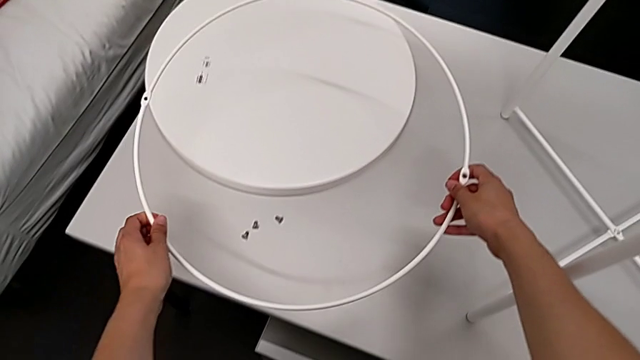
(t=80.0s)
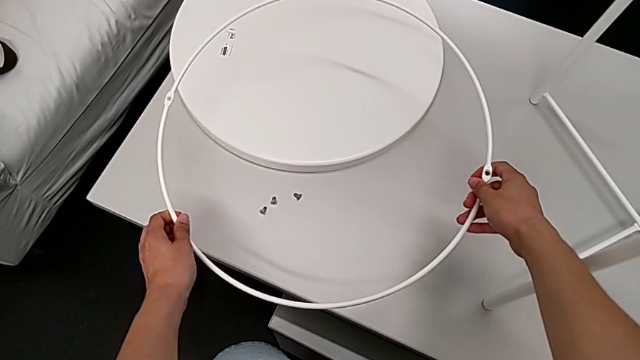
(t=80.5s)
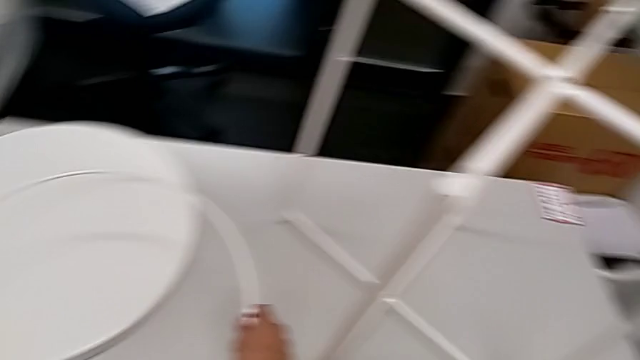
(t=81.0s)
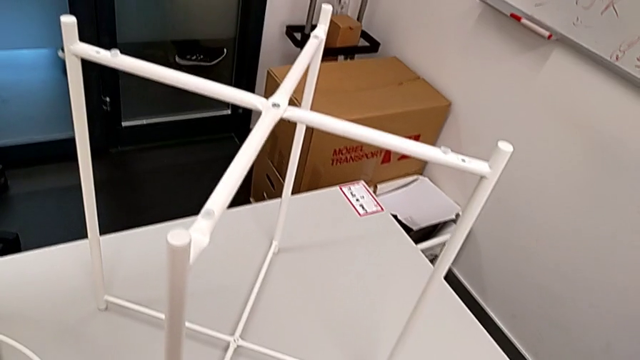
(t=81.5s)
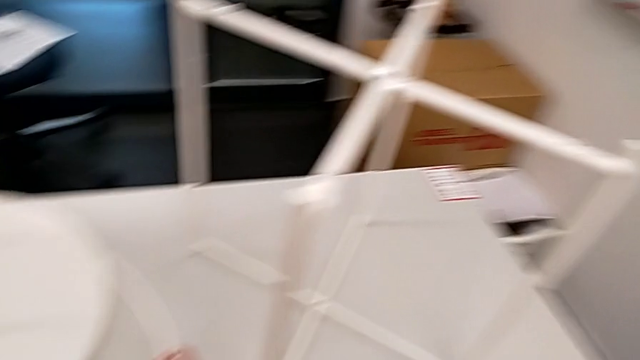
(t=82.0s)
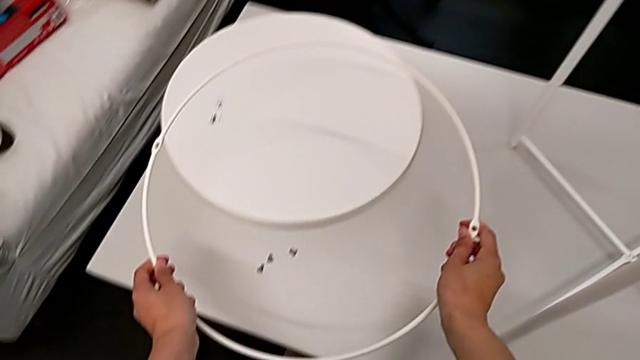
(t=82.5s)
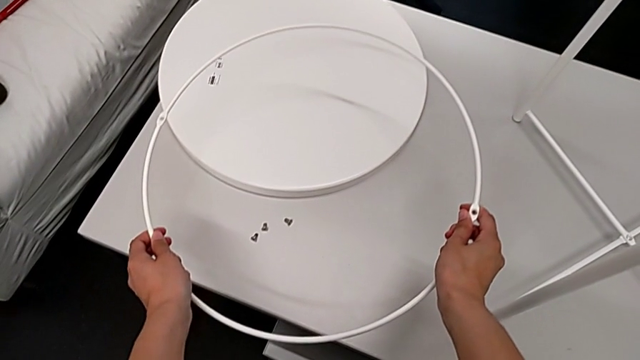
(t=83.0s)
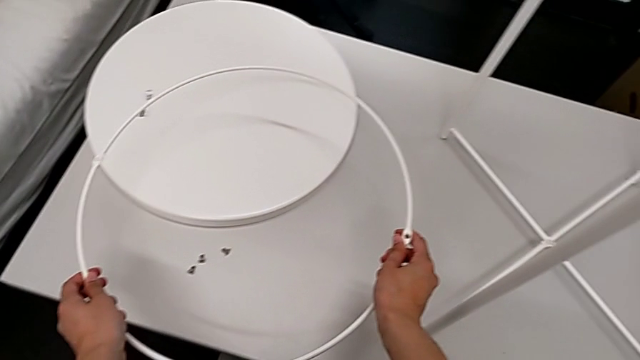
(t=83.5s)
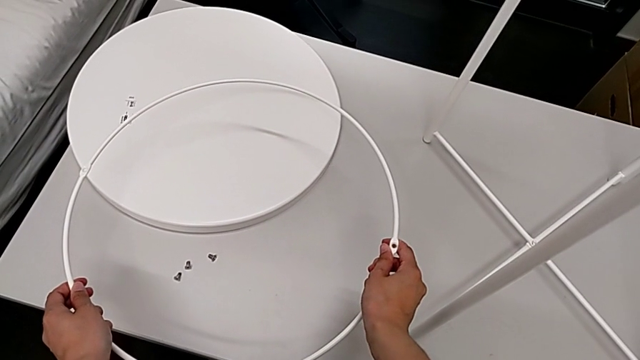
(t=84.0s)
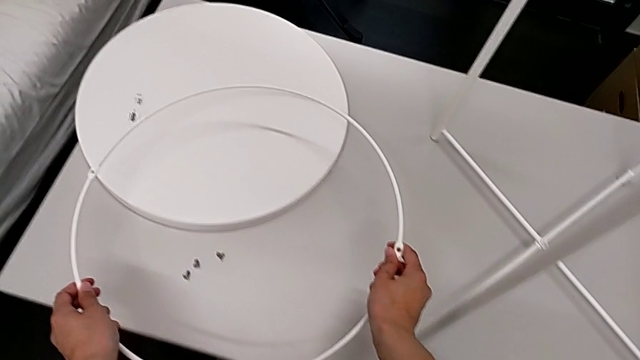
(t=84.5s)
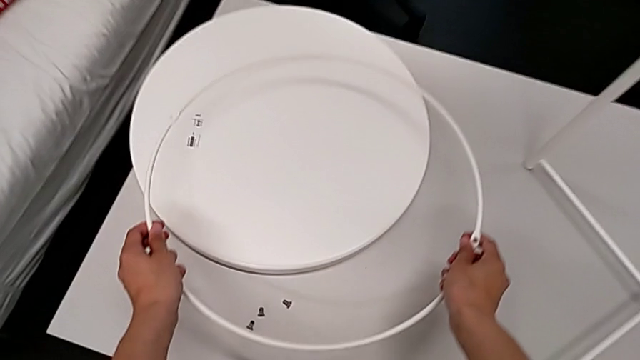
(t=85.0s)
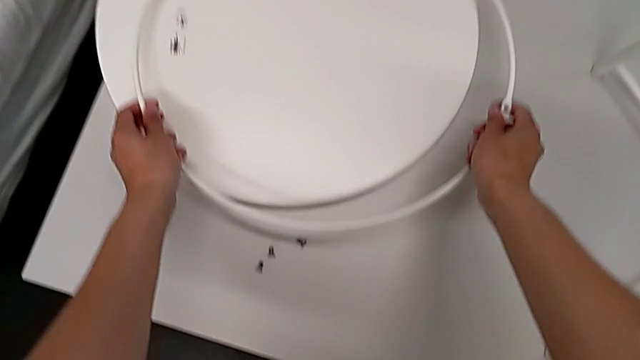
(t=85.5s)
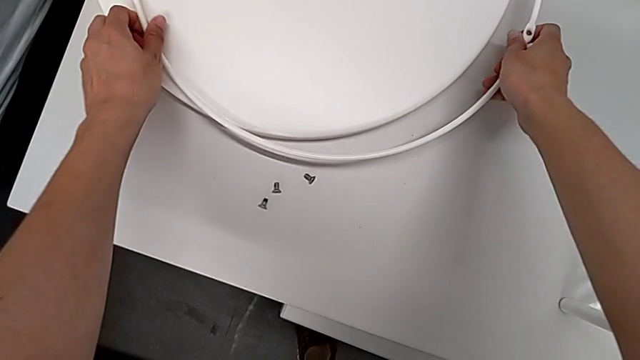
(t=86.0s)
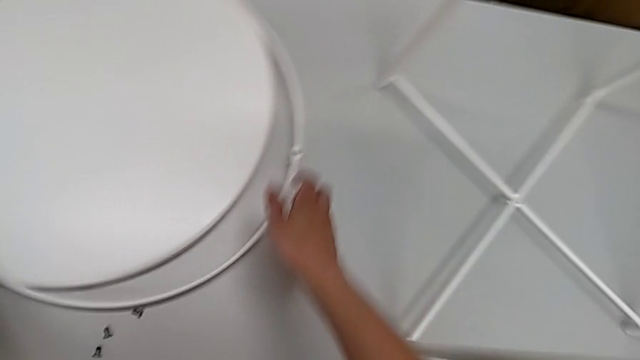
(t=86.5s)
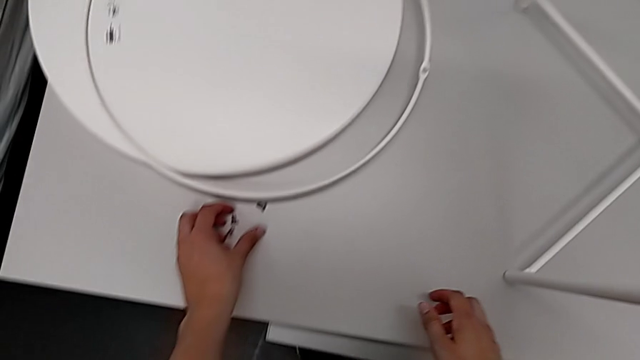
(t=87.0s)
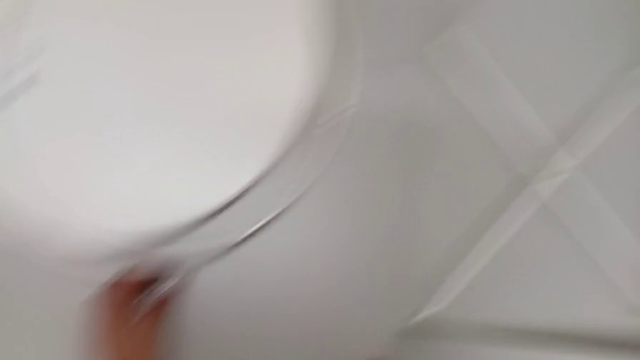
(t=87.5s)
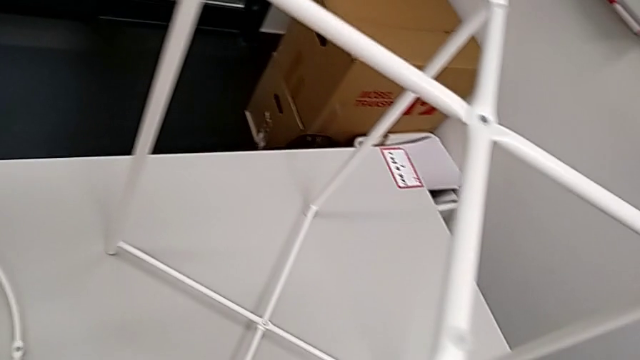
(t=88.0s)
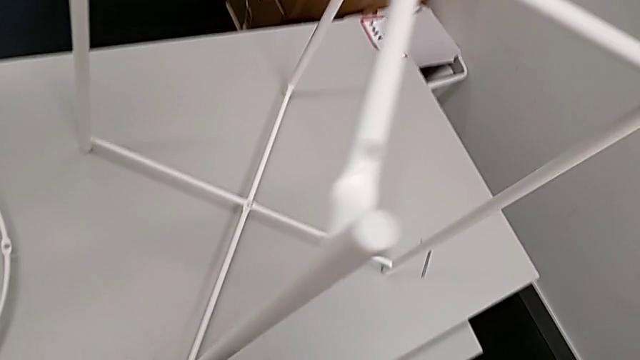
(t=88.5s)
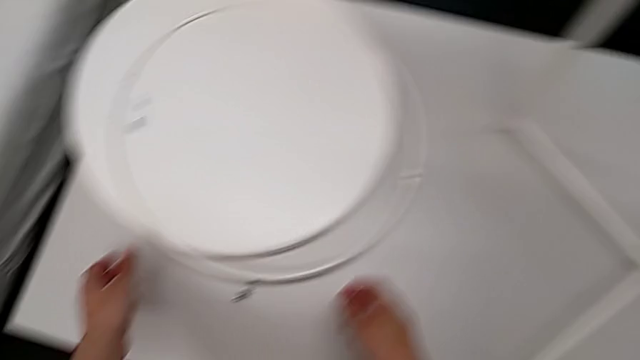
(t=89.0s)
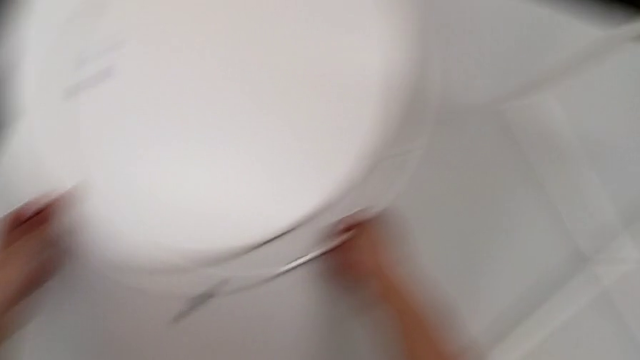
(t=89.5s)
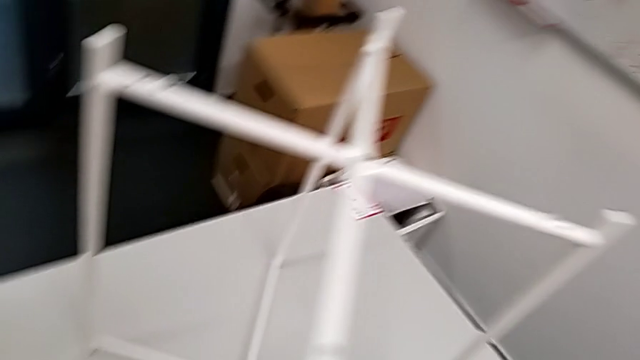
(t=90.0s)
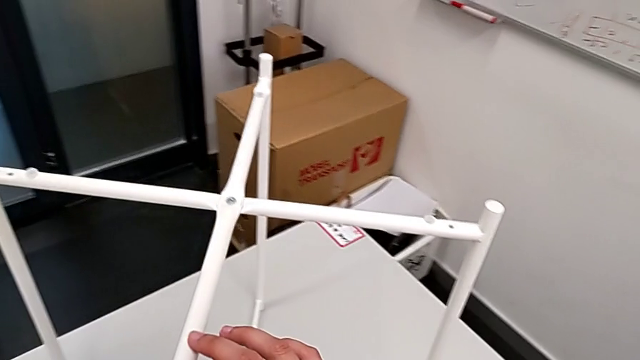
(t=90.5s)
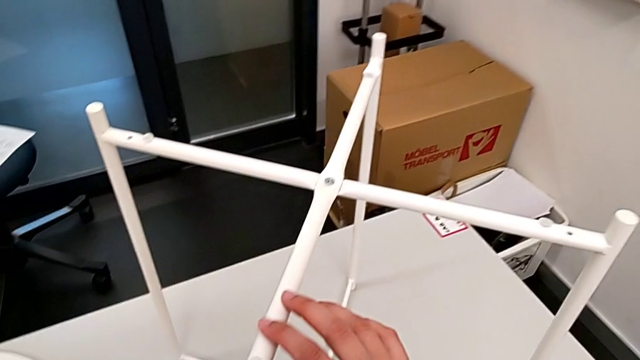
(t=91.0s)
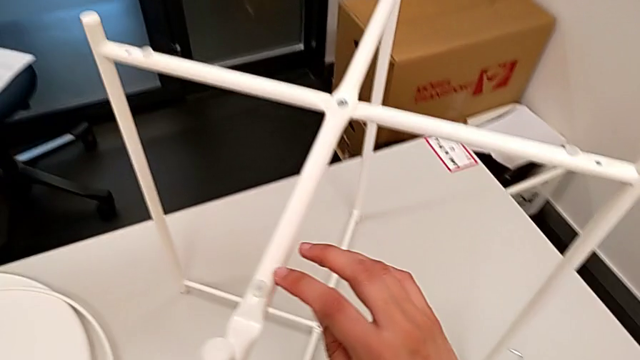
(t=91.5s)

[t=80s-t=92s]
The camera wearer is assembling the legs. They lift the circle, place it, approach the second hex socket head, grab it, approach the circle, grab it twice, grab the leg and inspect it.

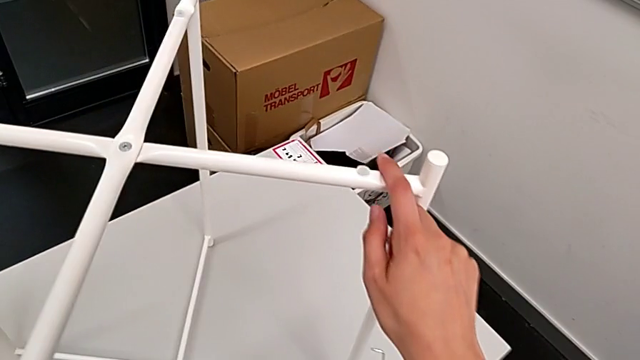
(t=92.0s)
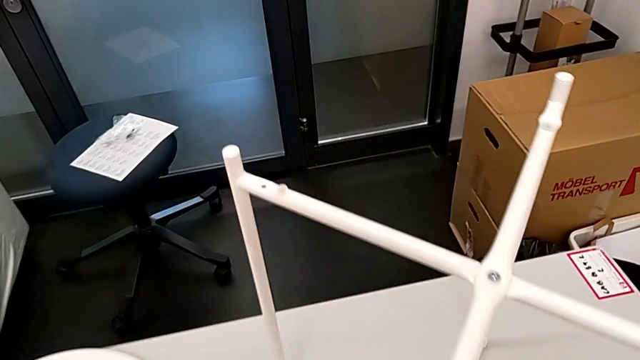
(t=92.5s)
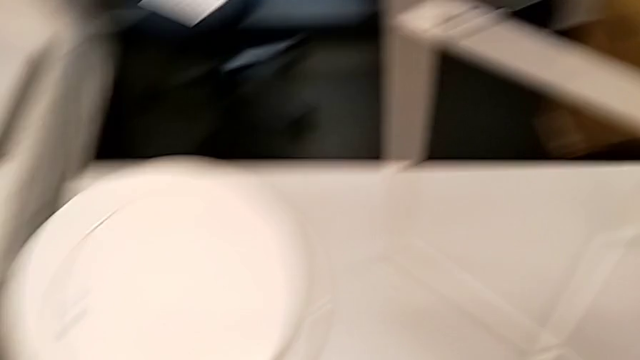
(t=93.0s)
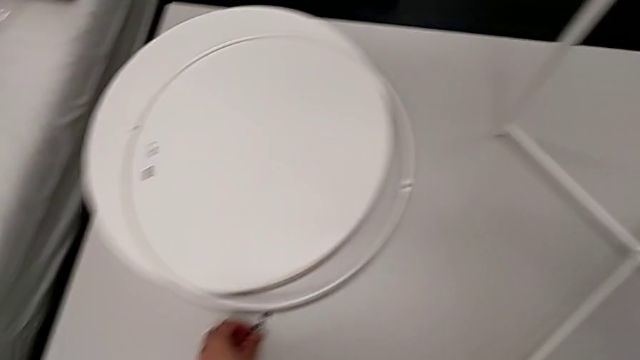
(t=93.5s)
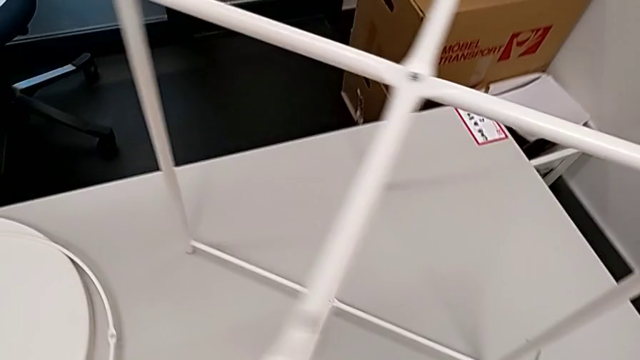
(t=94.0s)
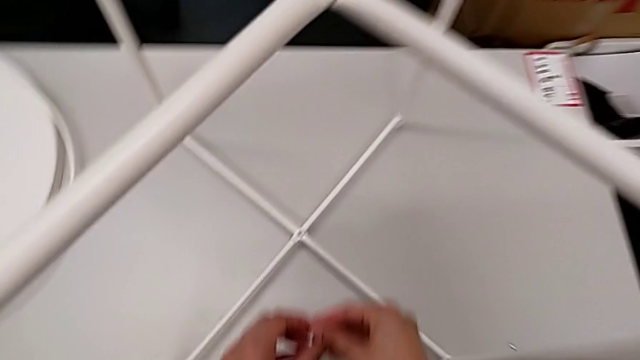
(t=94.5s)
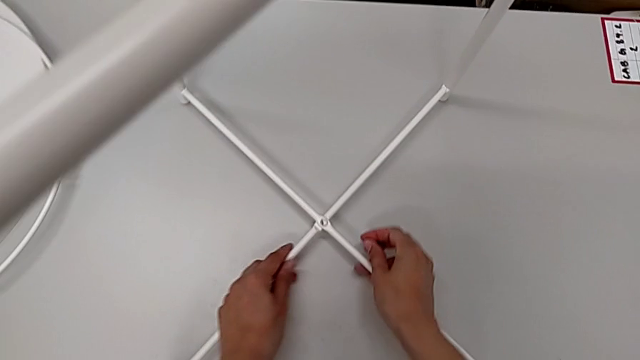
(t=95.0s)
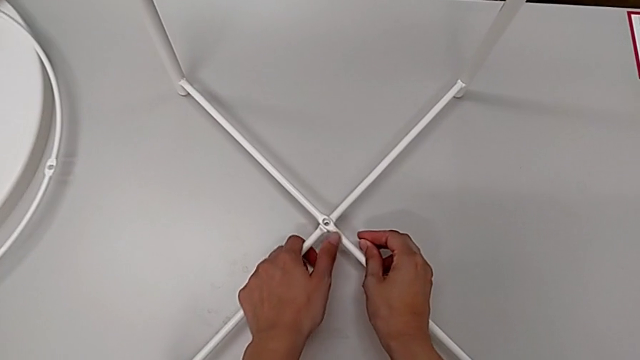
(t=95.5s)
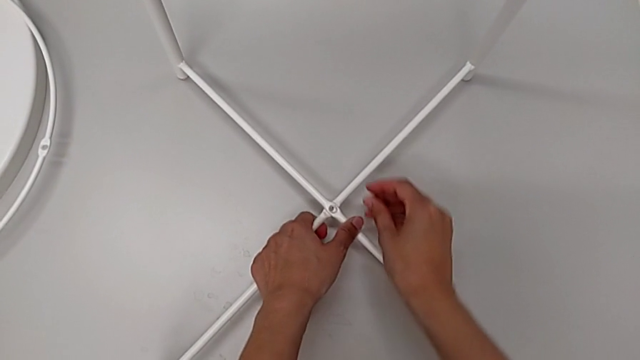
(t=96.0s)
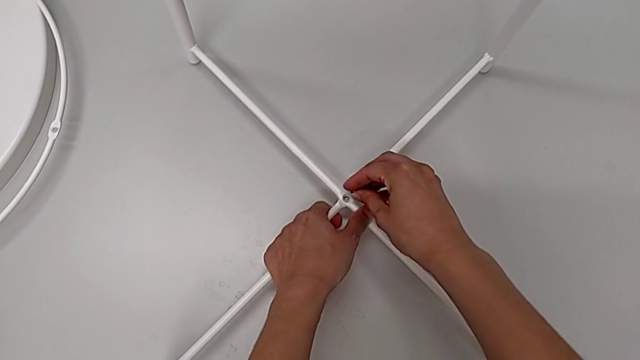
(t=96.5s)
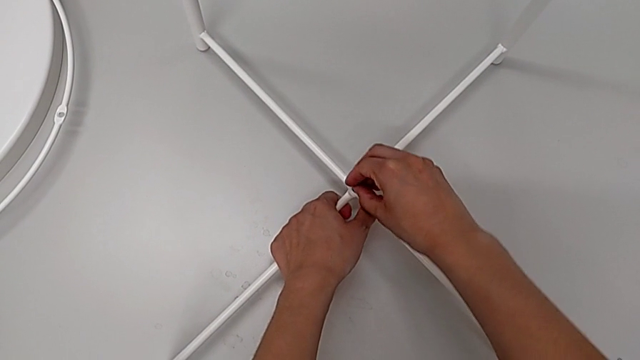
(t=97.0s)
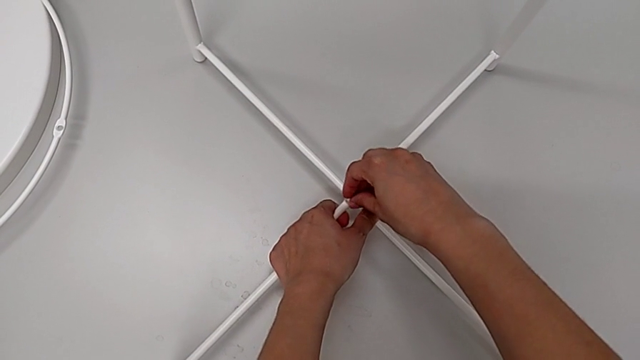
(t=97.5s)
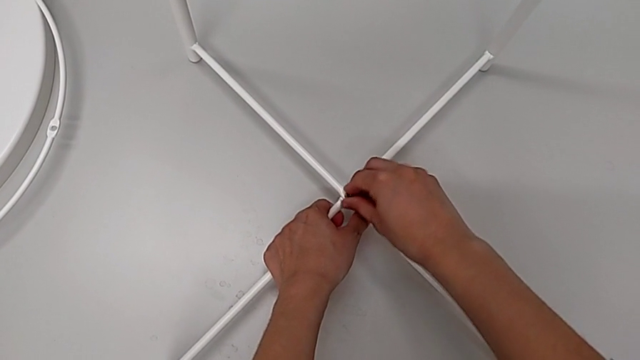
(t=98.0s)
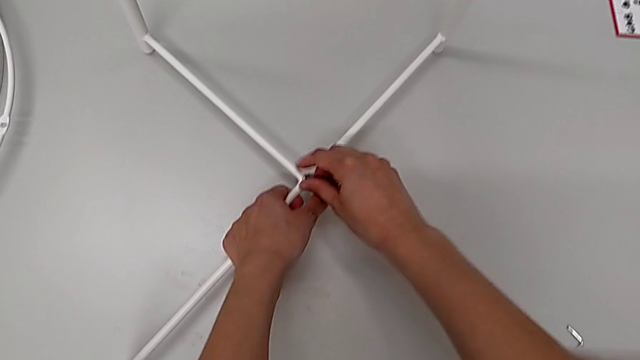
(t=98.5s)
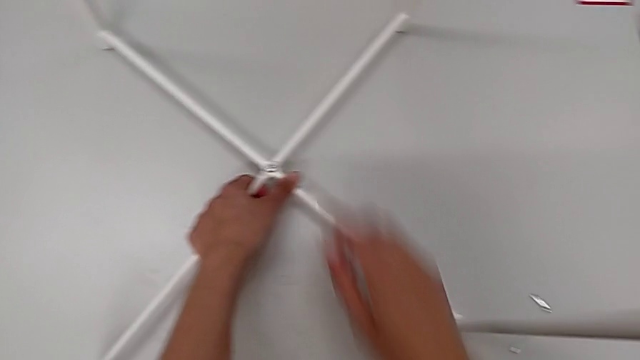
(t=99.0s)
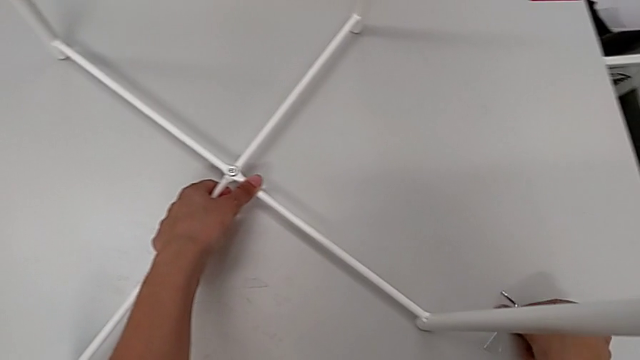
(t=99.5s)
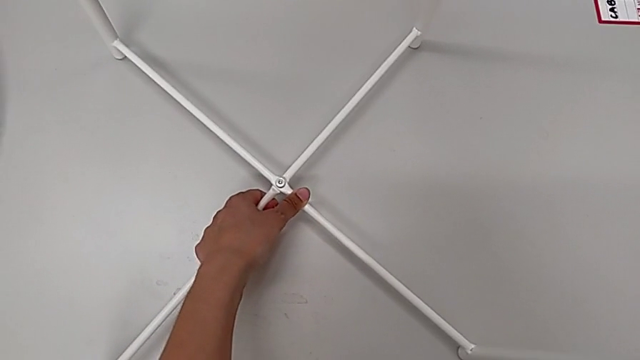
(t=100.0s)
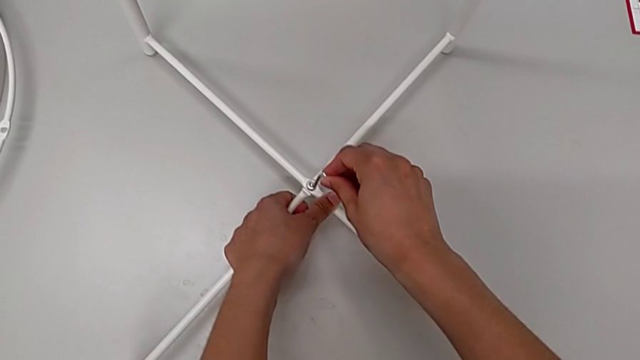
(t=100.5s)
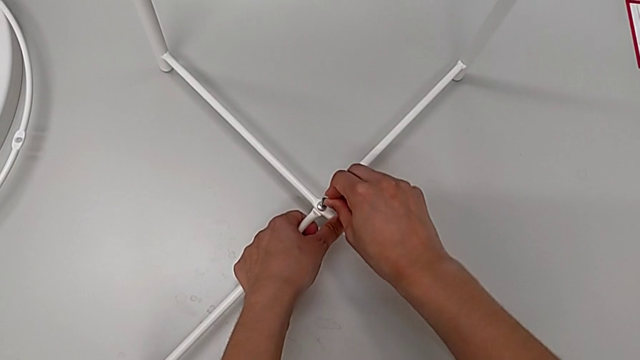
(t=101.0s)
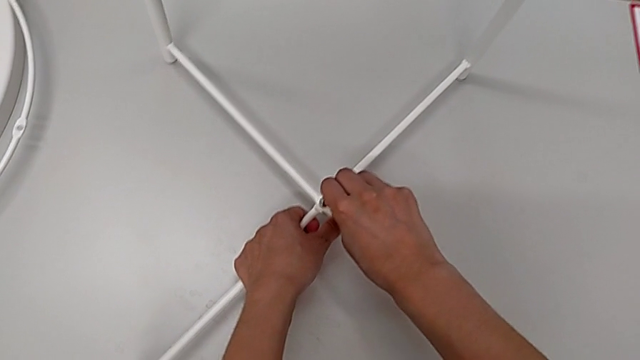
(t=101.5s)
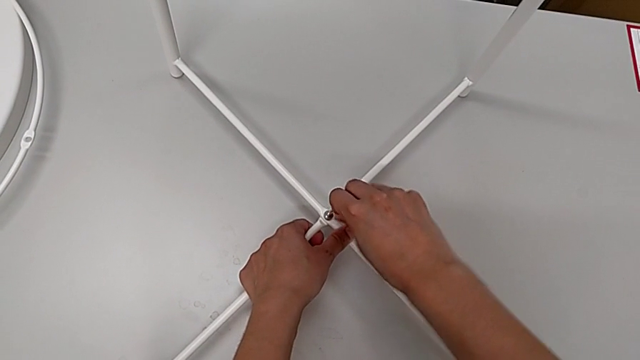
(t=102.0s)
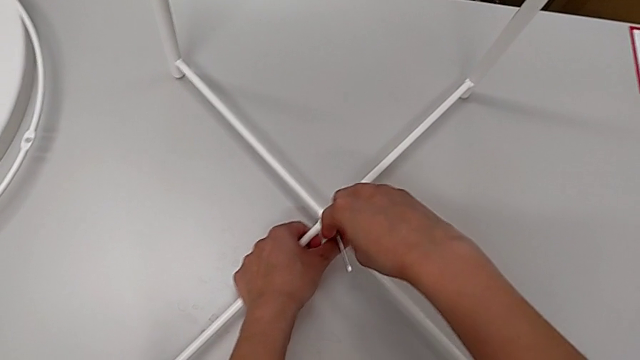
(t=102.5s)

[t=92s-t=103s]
The camera wearer is assembling the legs. They approach the second hex socket head, grab it, approach the bottom leg, grab it, insert the second hex socket head, screw the bottom leg, approach the Allen wrench, approach the bottom leg and insert the Allen wrench.
